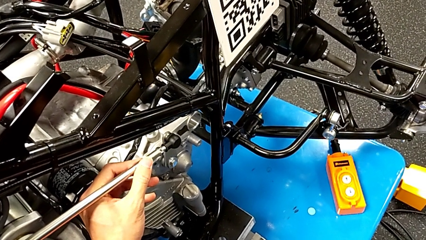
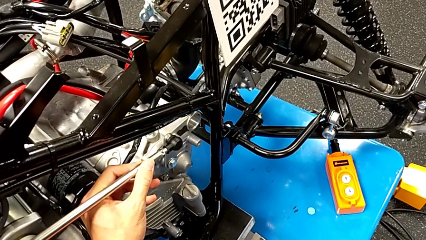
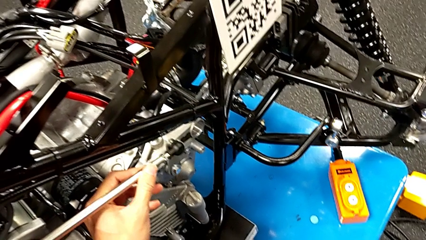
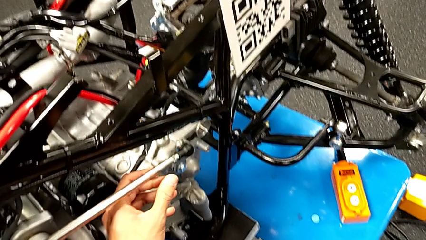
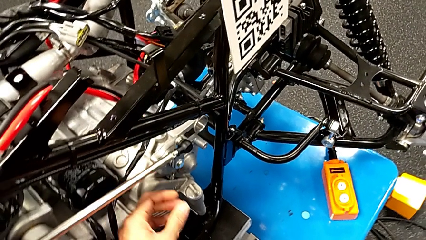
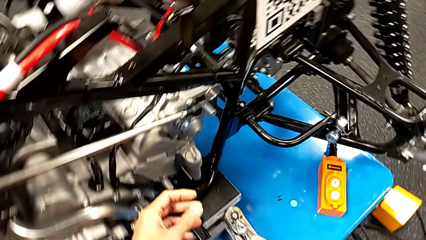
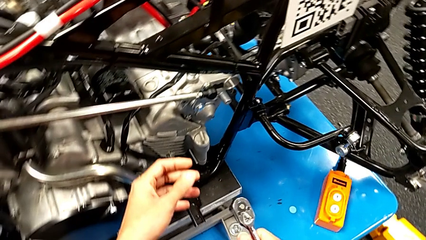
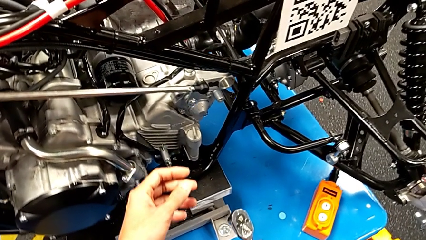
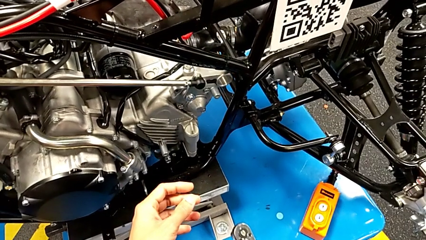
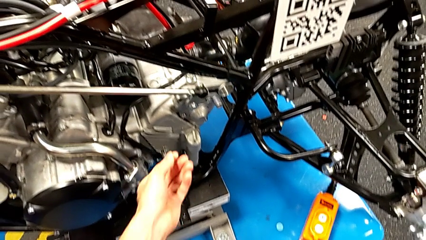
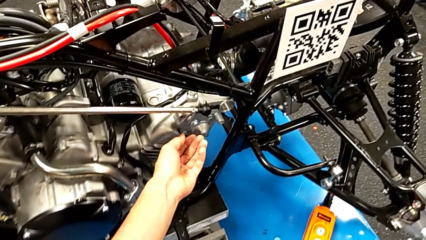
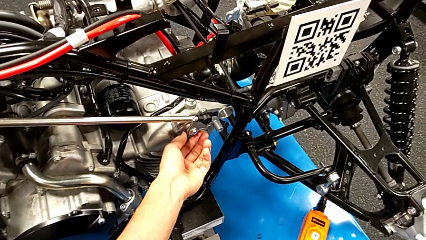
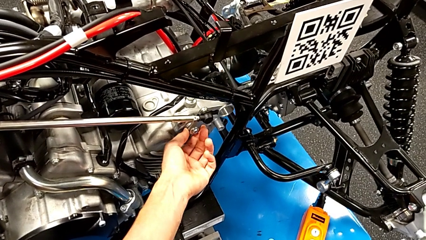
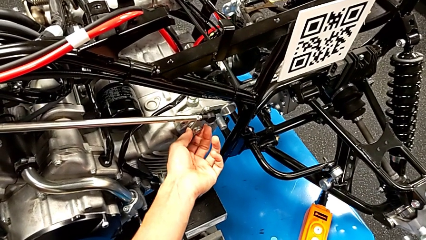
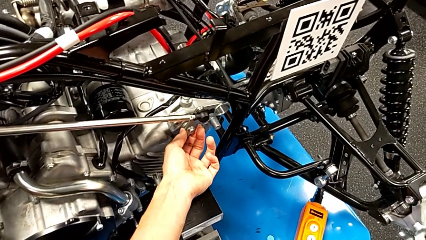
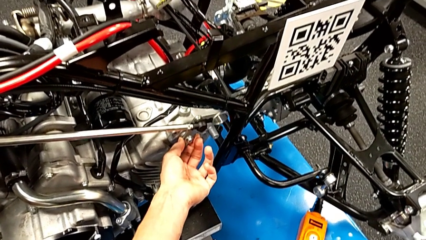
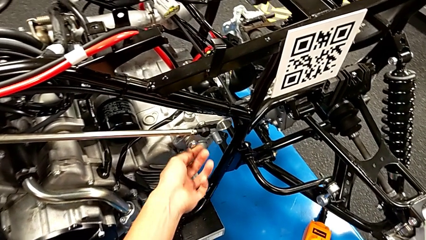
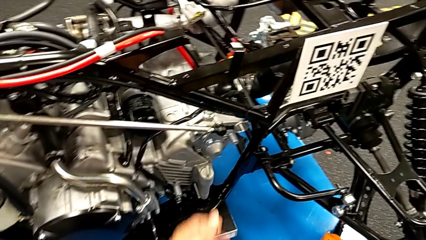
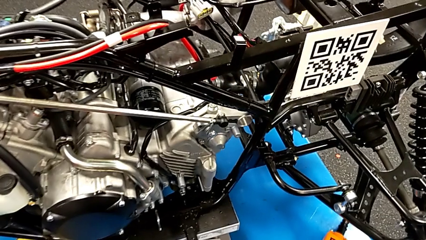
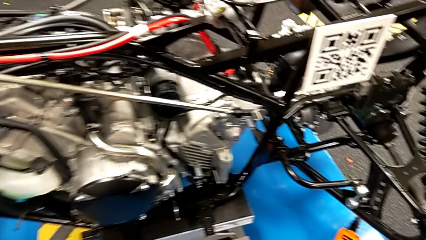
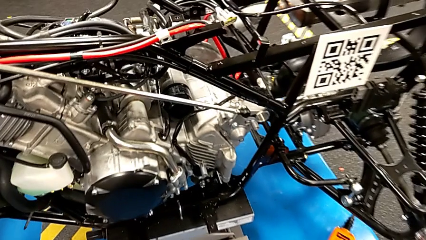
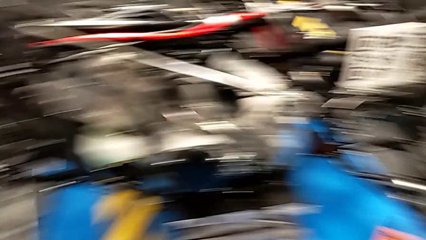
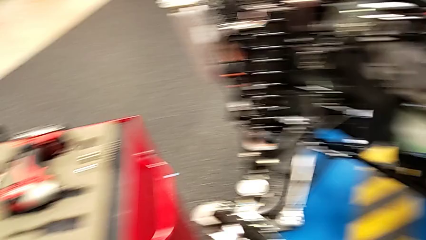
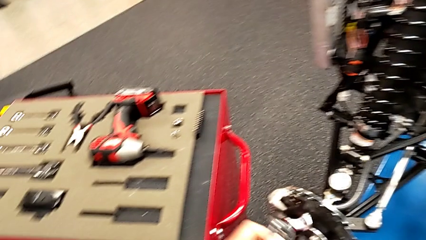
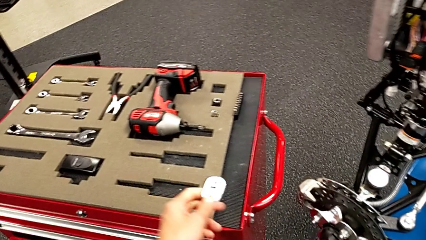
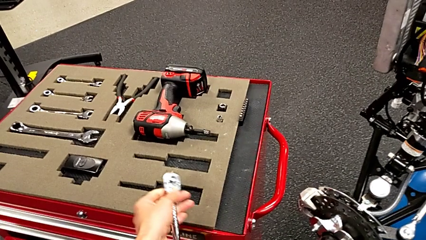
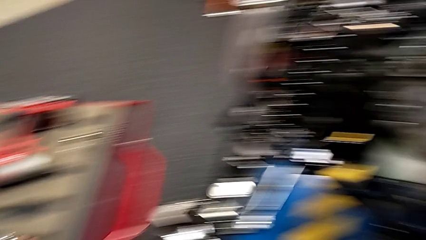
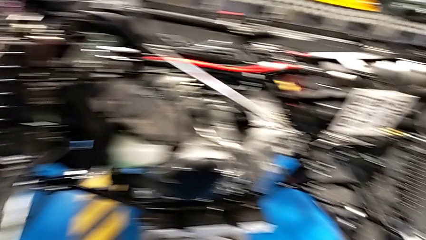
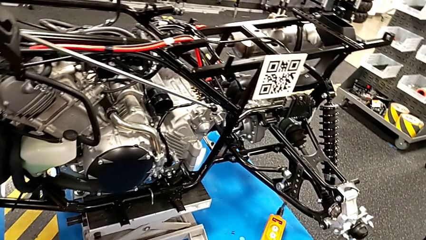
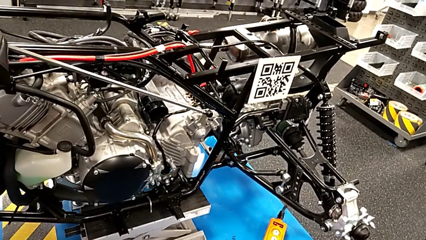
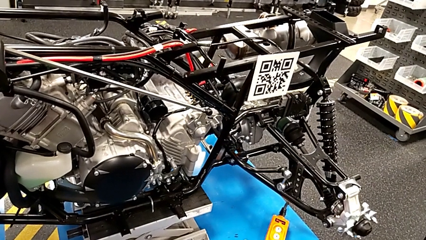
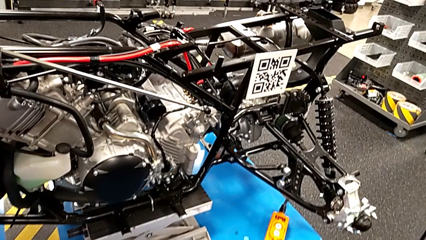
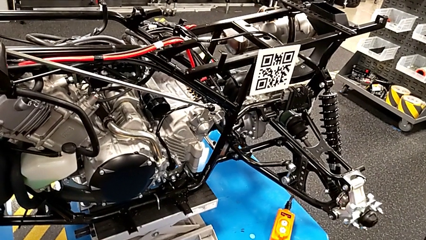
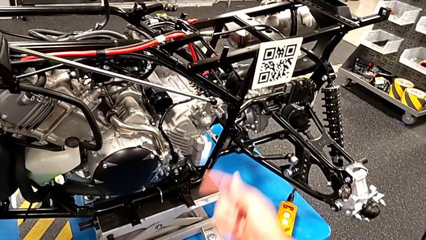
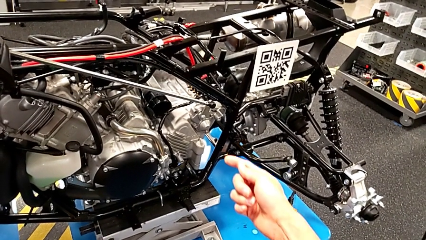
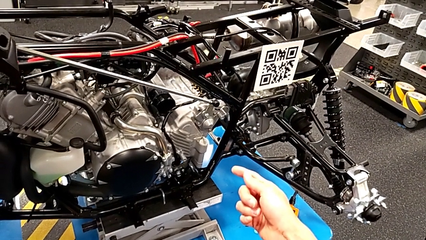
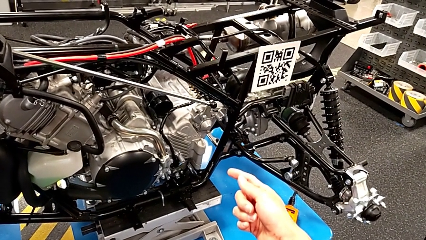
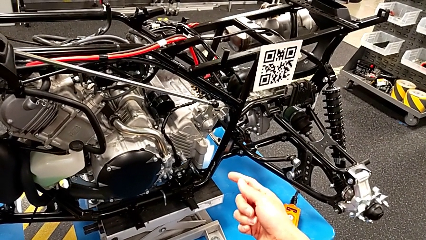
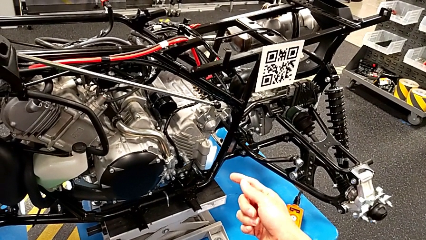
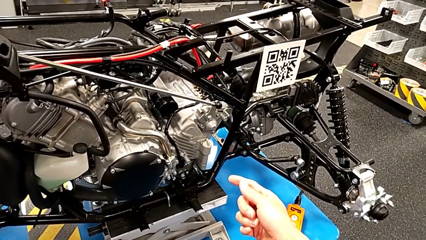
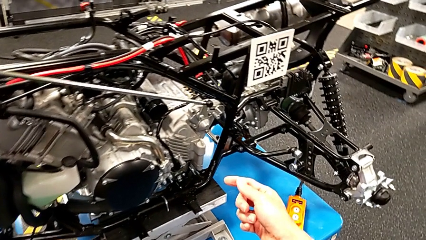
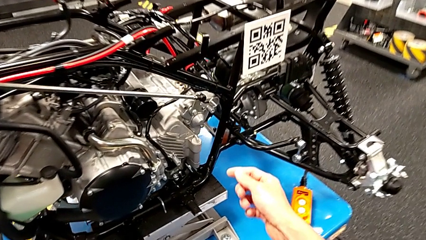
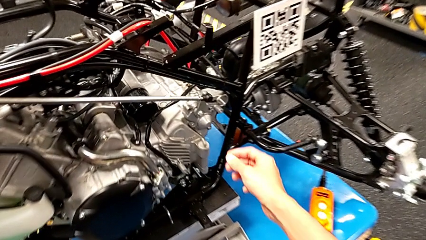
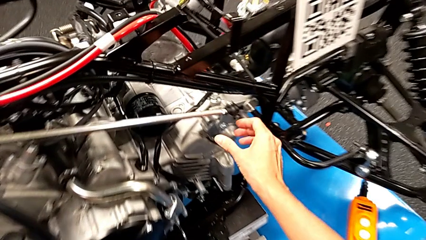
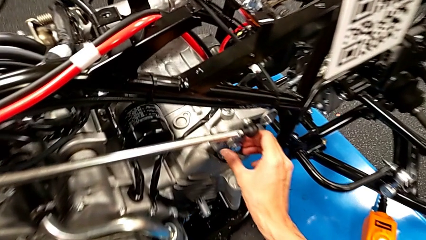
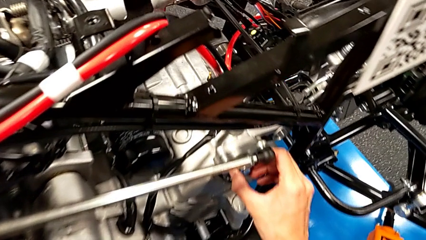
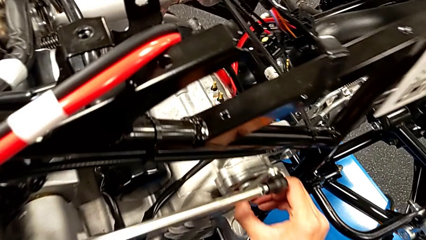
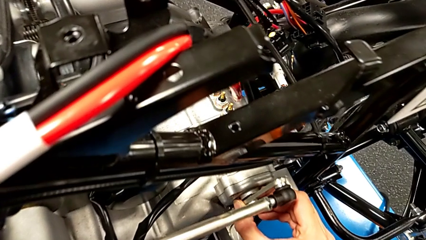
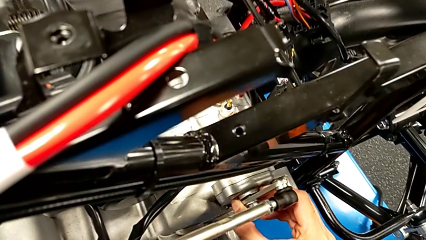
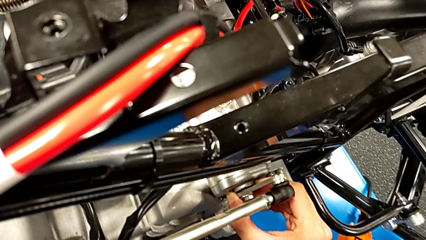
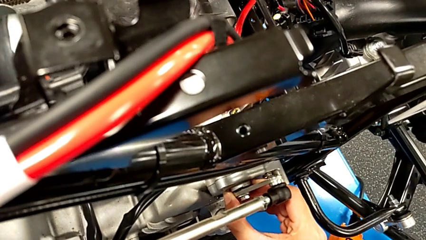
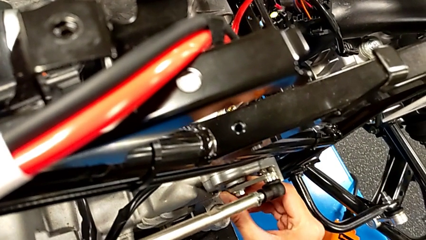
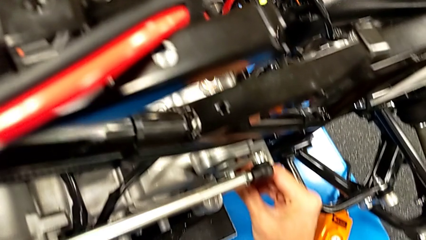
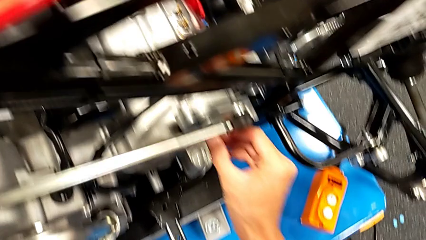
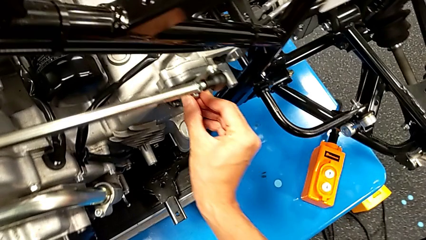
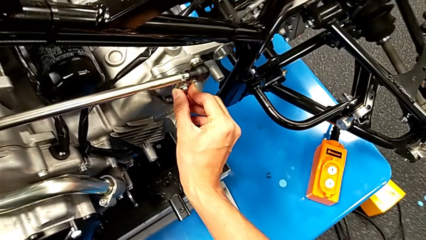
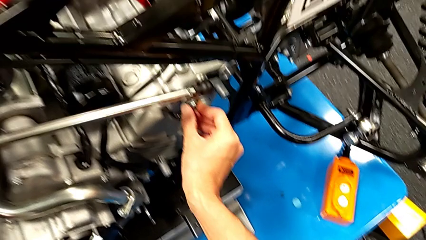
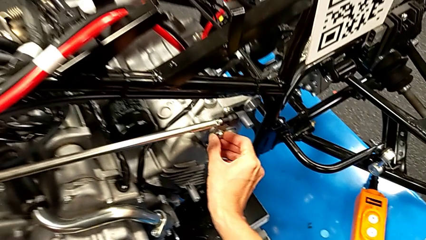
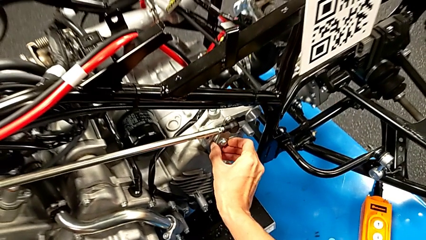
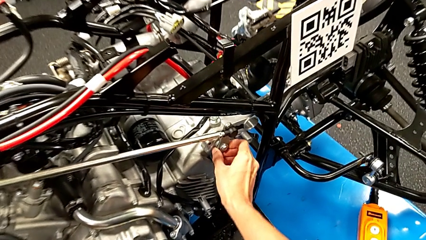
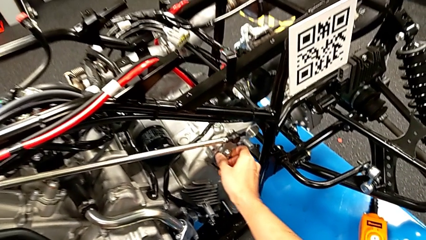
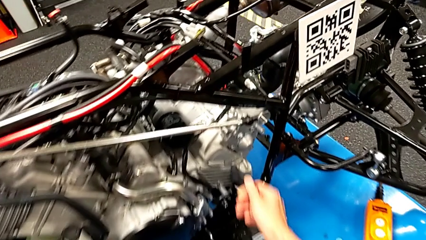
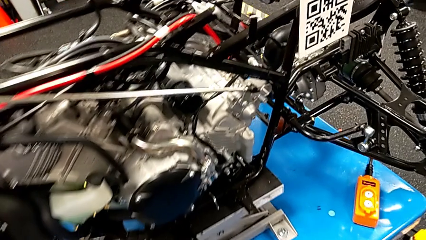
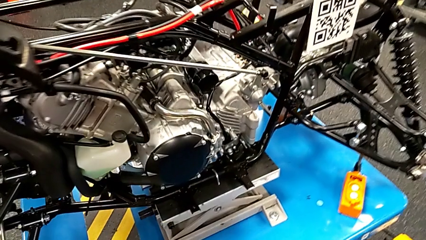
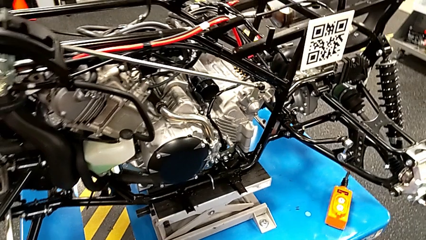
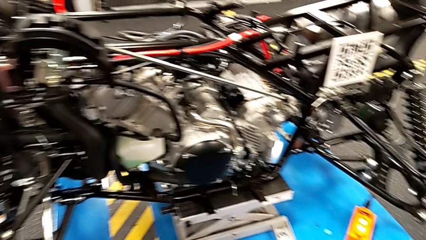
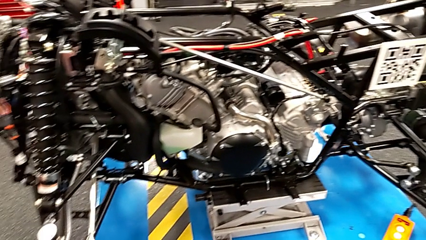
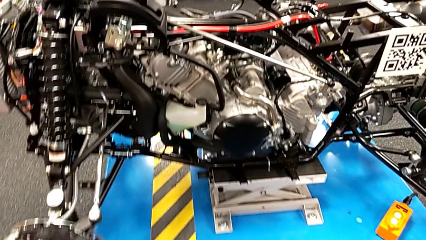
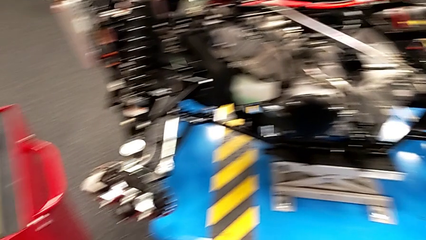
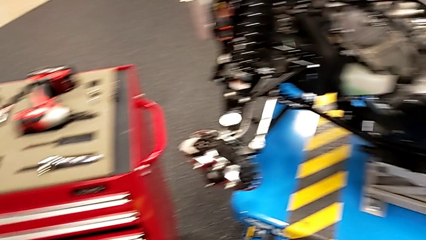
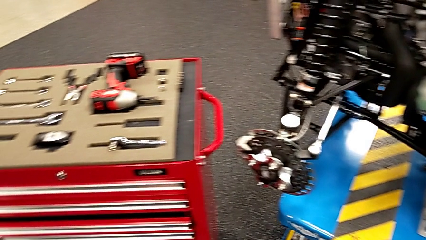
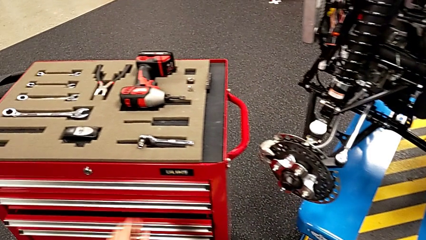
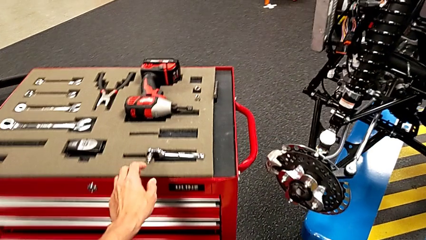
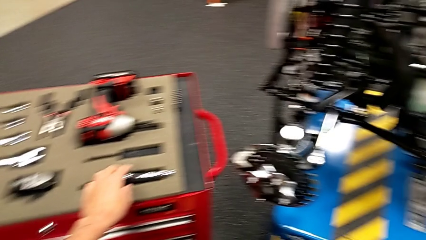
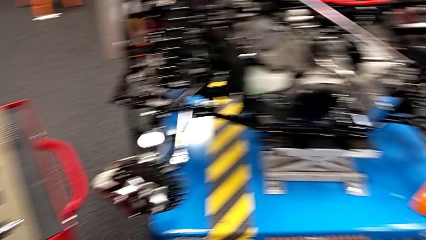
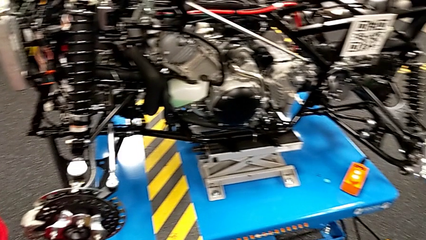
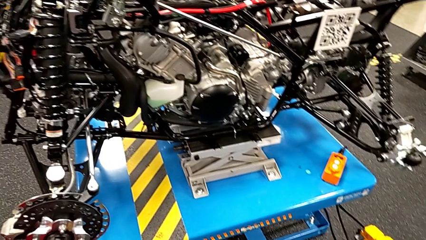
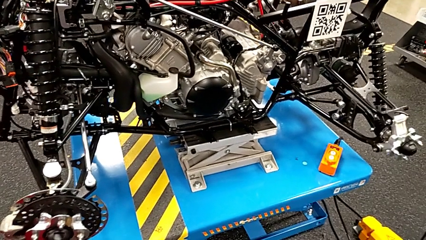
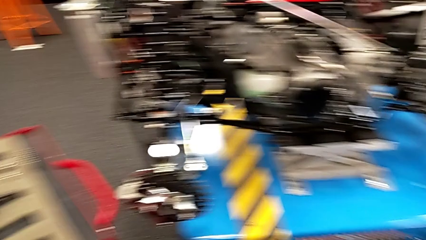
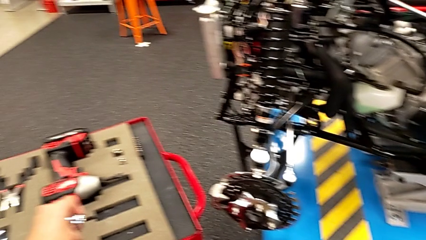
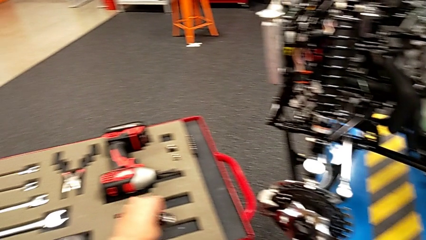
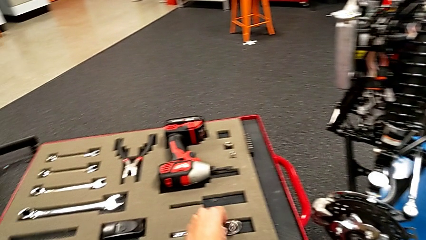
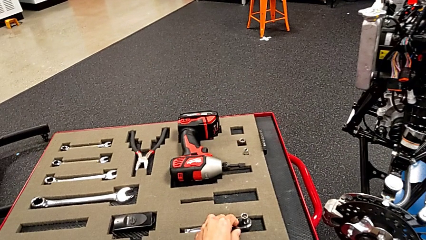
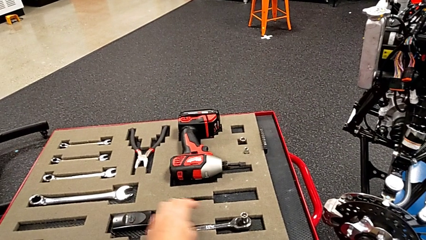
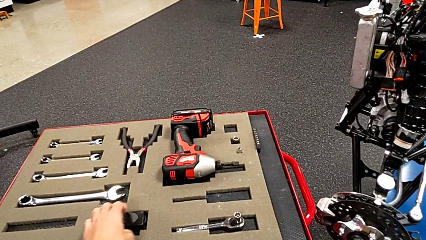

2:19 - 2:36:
The camera wearer is unscrewing the shift arm. They inspect the bolt, inspect the shift arm and place the ratchet.
